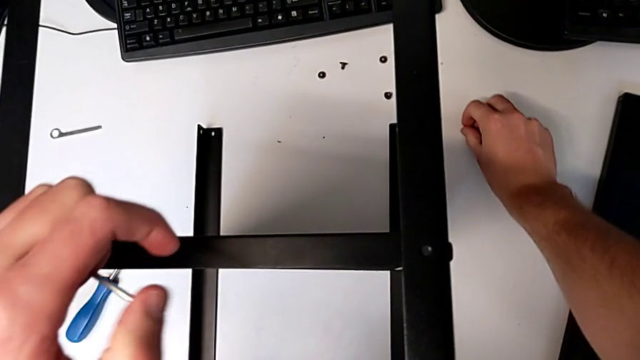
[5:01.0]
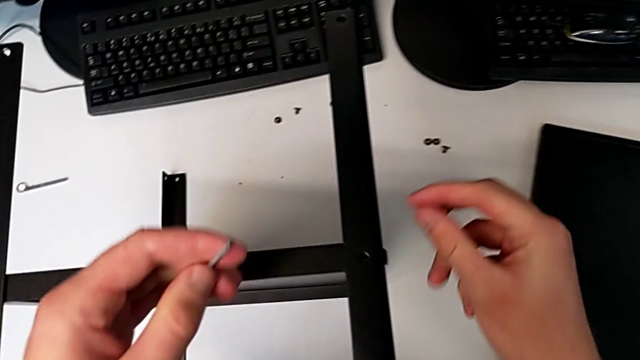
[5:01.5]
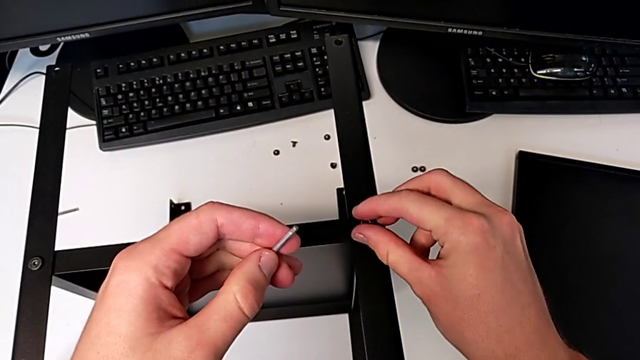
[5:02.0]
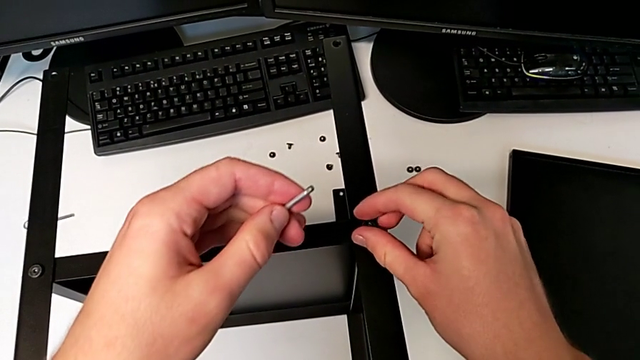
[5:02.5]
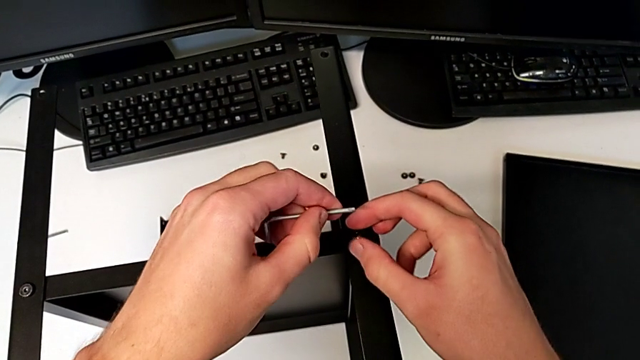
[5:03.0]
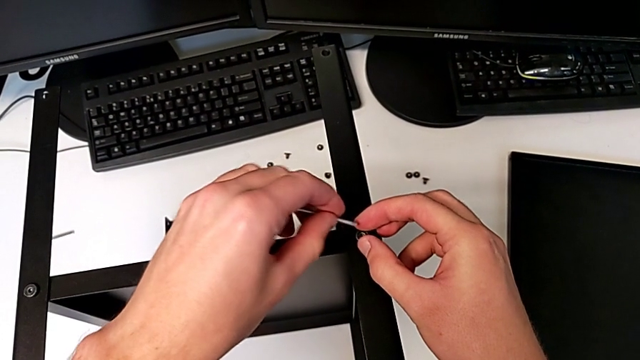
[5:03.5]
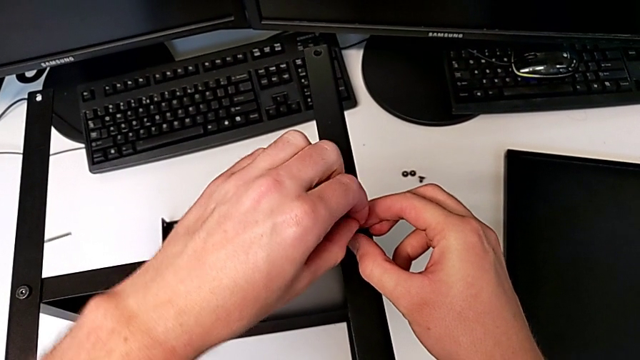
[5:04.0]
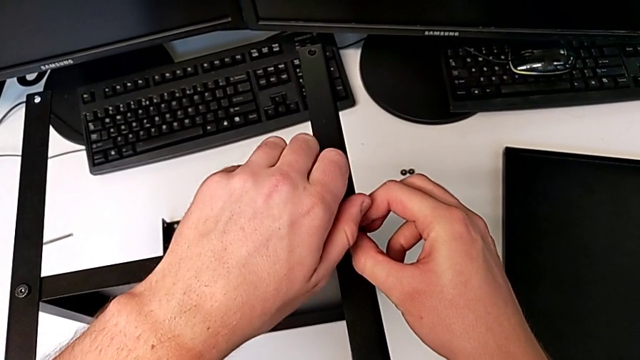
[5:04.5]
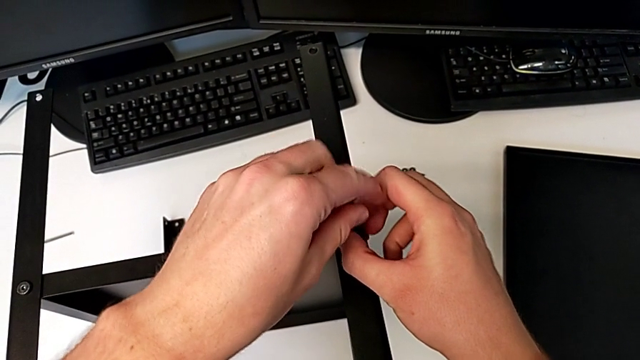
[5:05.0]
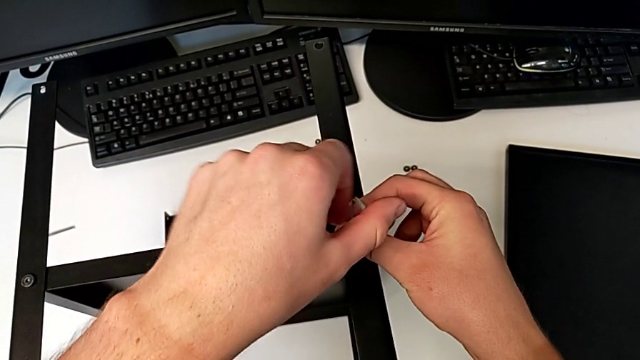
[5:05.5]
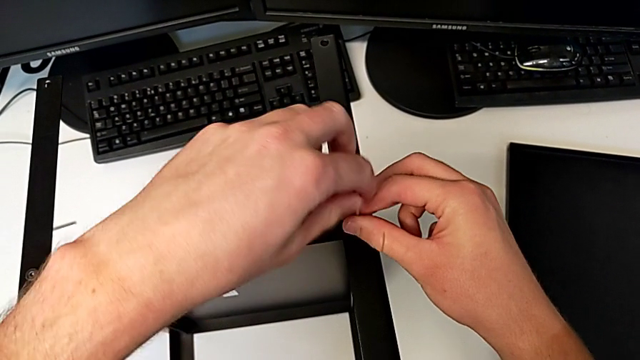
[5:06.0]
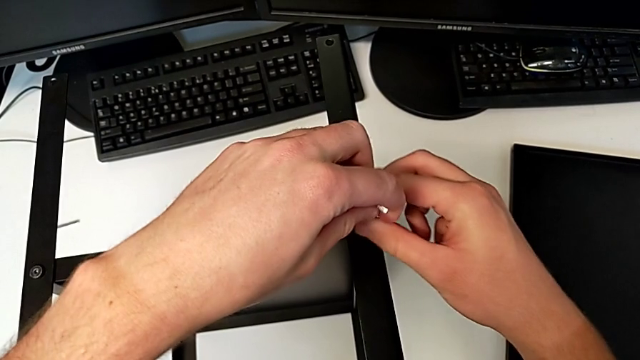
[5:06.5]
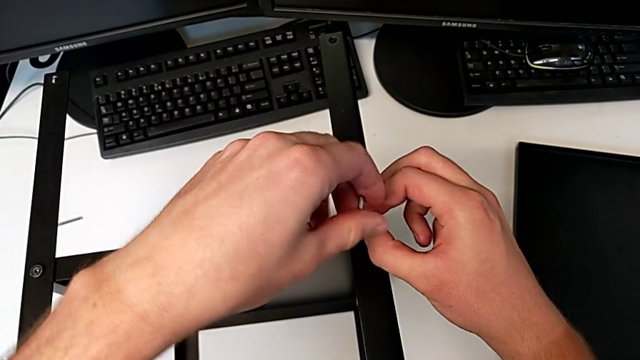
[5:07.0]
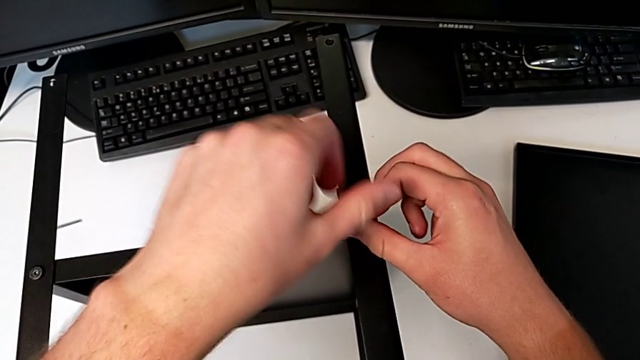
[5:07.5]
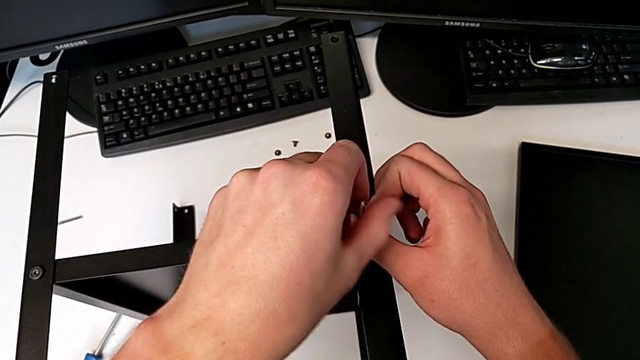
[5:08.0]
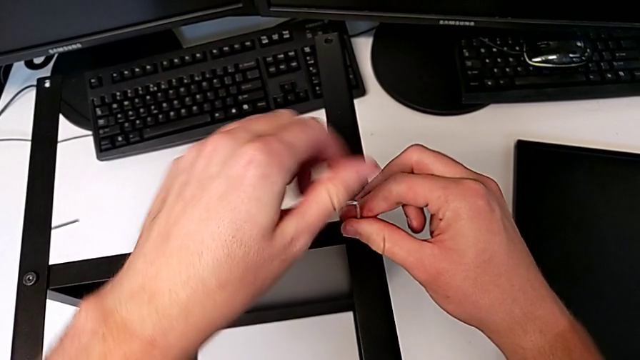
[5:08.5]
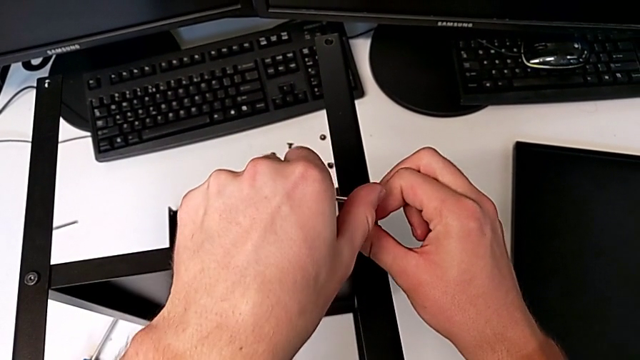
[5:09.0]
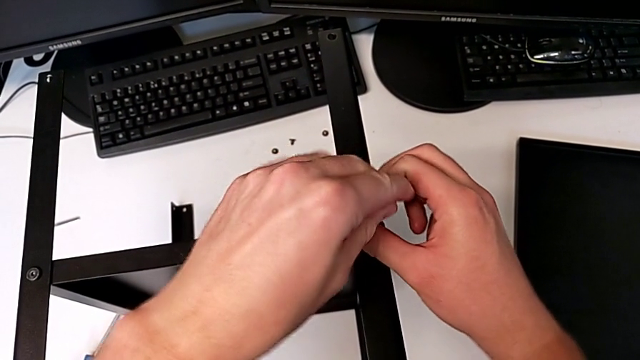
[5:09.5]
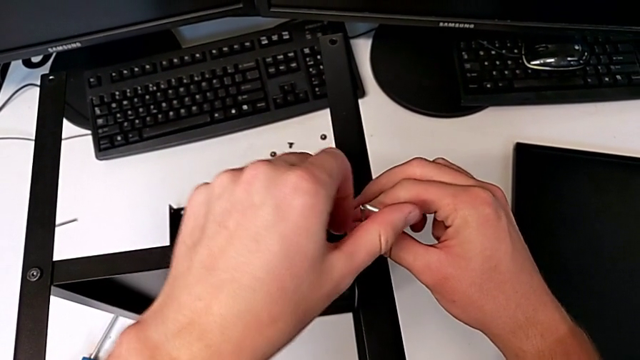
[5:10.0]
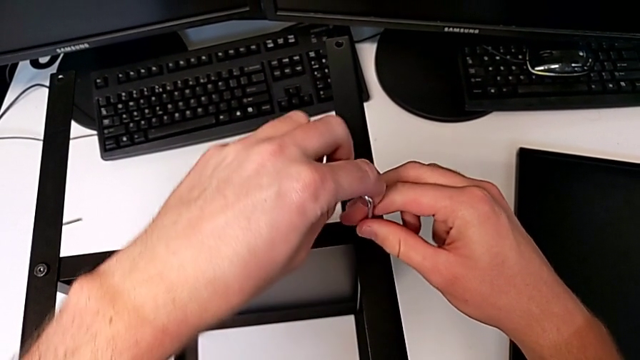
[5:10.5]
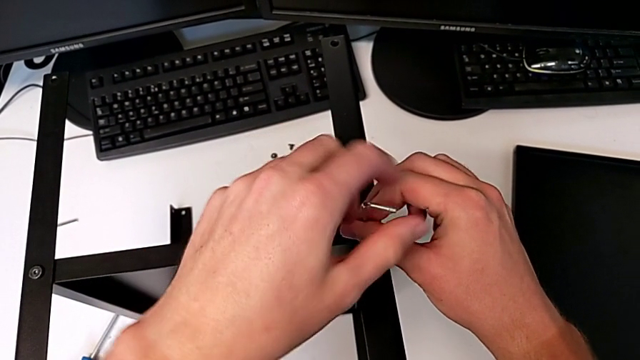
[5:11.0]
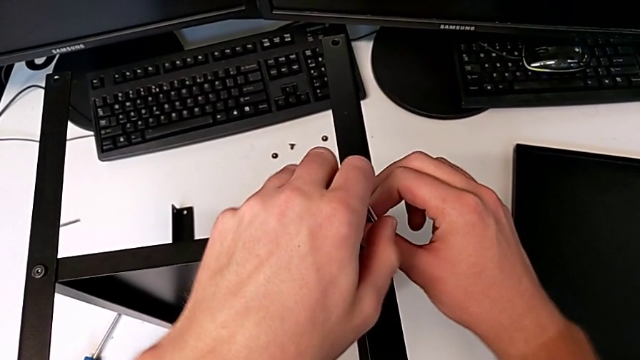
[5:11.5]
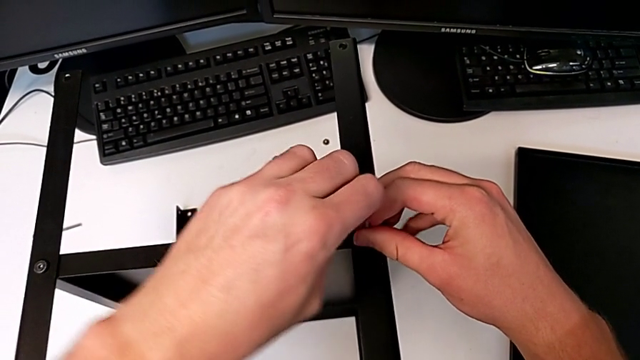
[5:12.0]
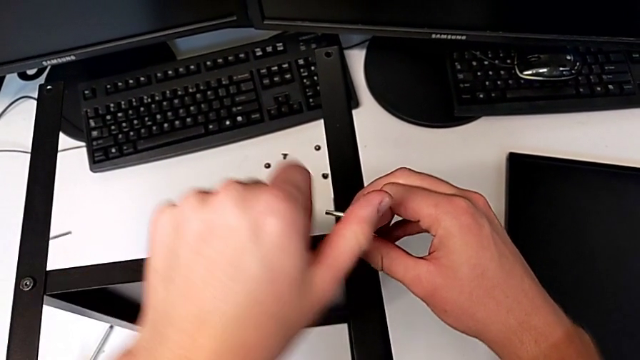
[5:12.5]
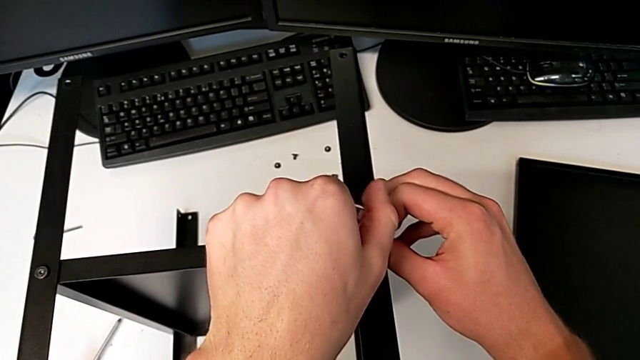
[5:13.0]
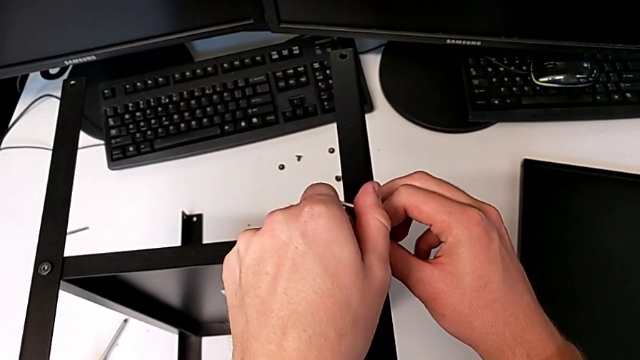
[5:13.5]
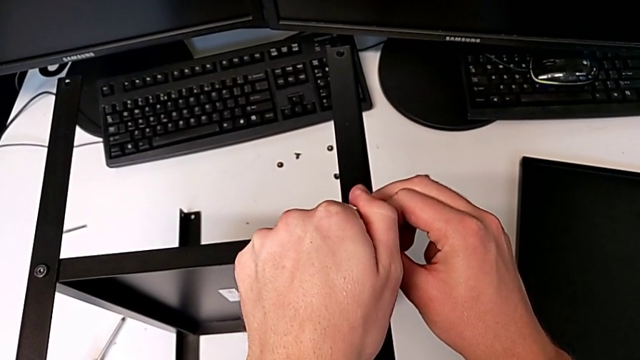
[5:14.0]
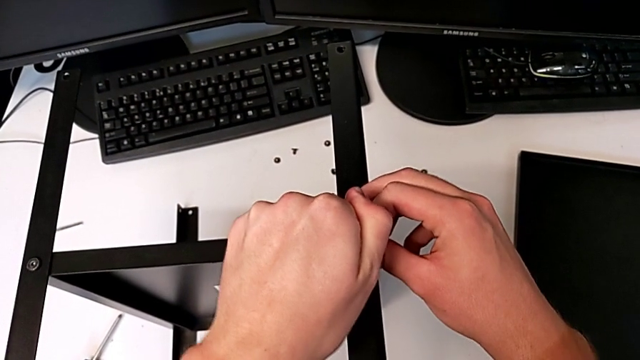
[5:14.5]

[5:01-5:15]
The camera wearer is assembling the fourth leg and shelf. They insert the hex socket head, insert the Allen wrench, screw the hex socket head and withdraw the Allen wrench.

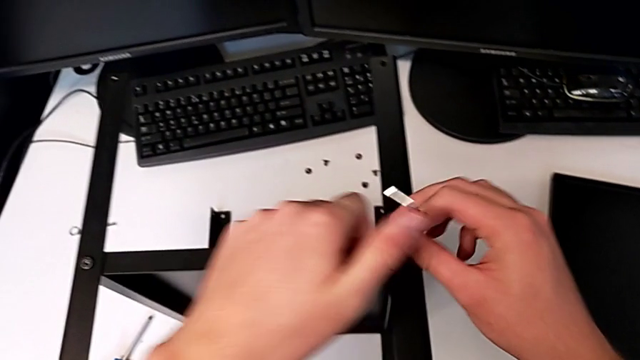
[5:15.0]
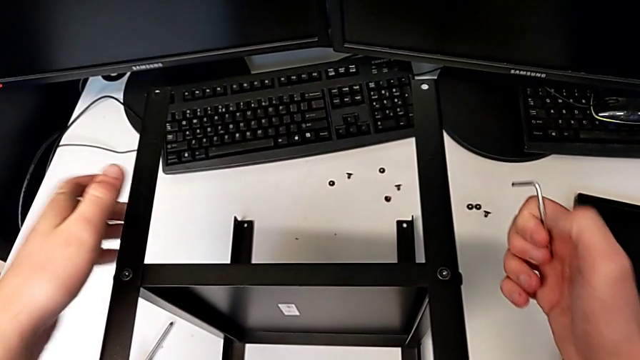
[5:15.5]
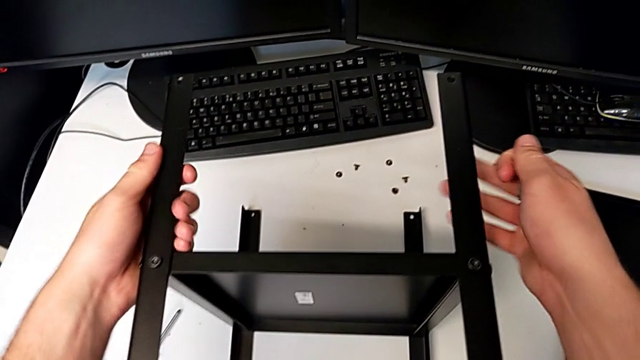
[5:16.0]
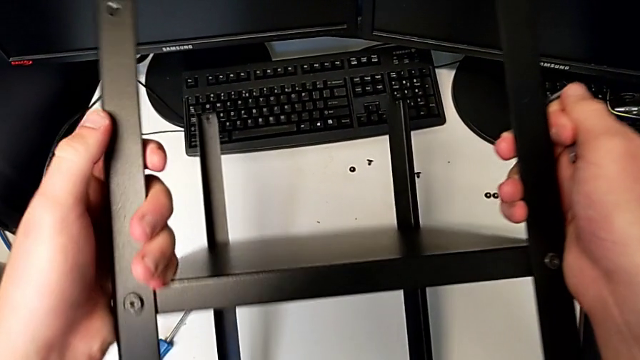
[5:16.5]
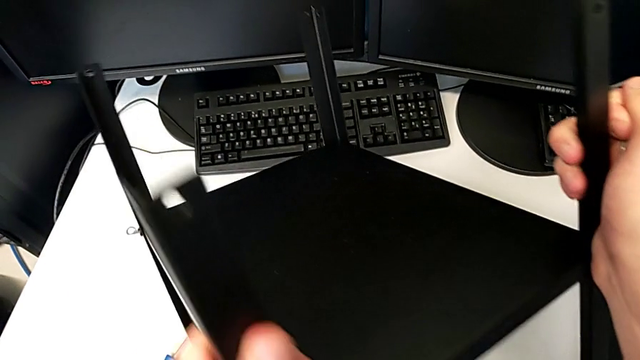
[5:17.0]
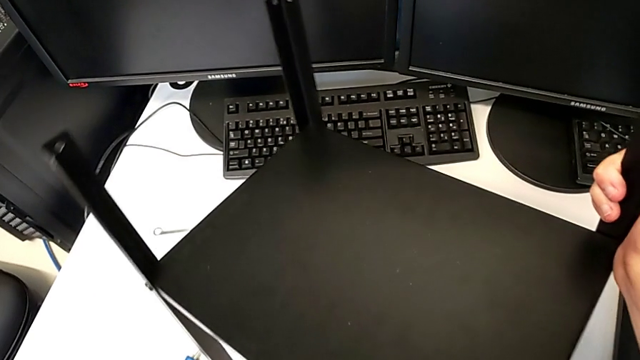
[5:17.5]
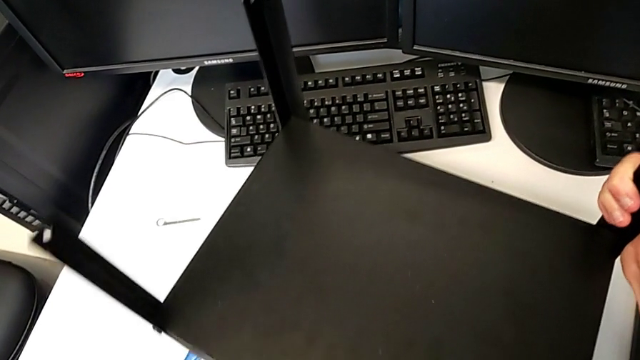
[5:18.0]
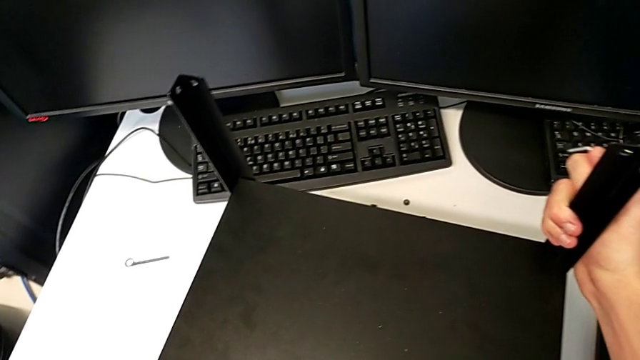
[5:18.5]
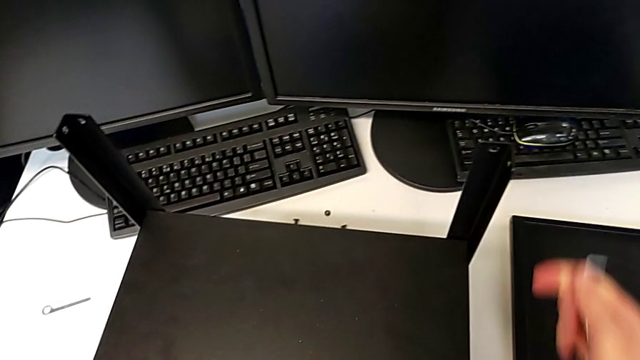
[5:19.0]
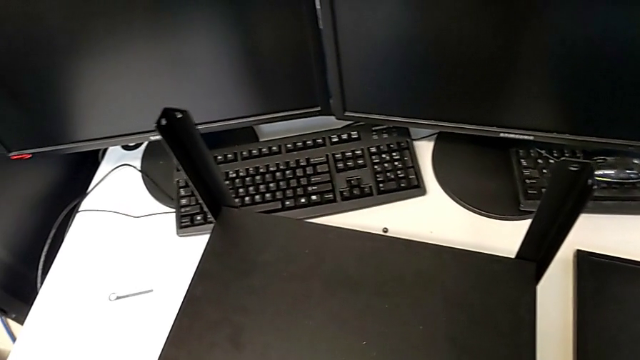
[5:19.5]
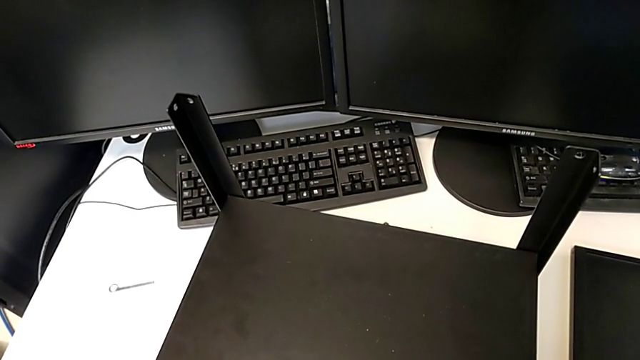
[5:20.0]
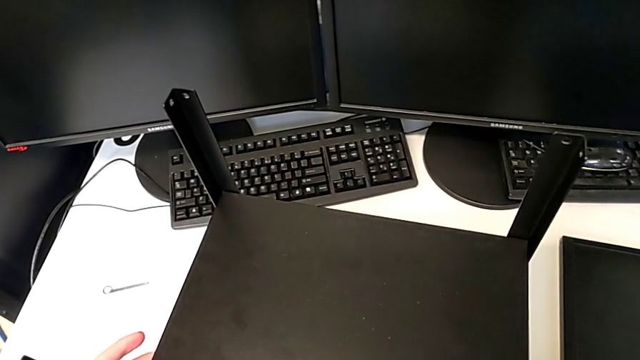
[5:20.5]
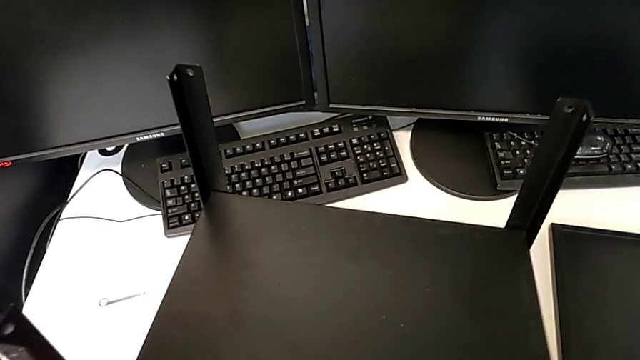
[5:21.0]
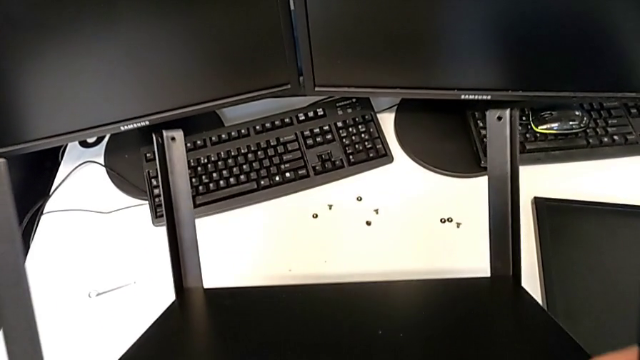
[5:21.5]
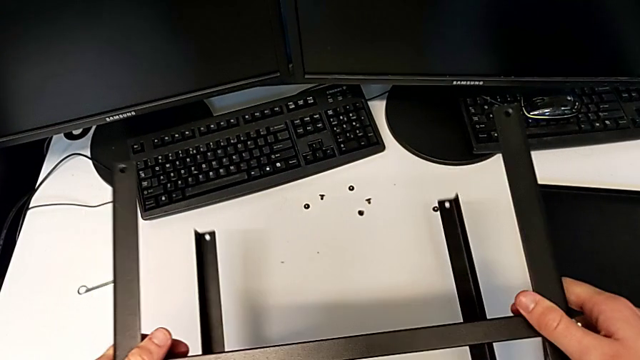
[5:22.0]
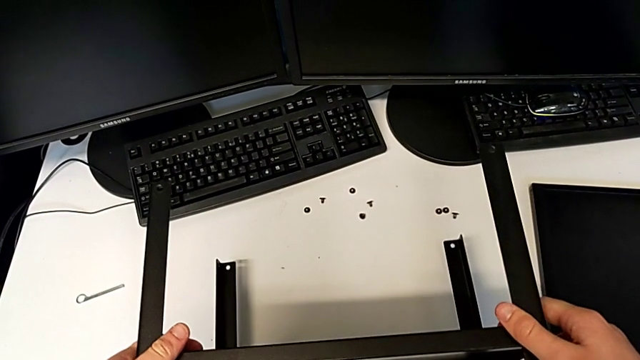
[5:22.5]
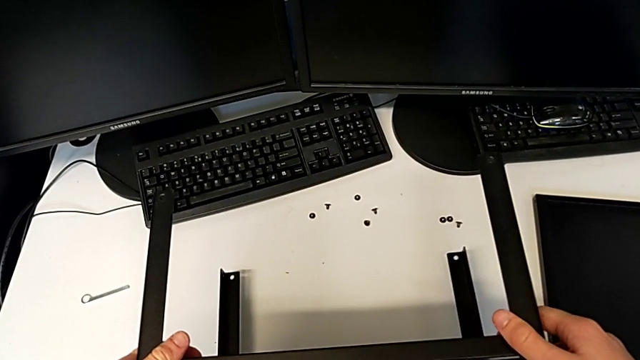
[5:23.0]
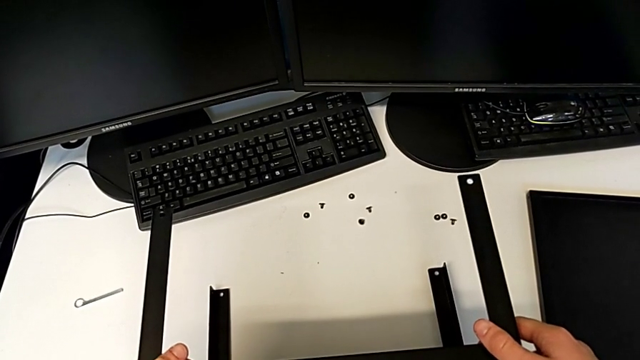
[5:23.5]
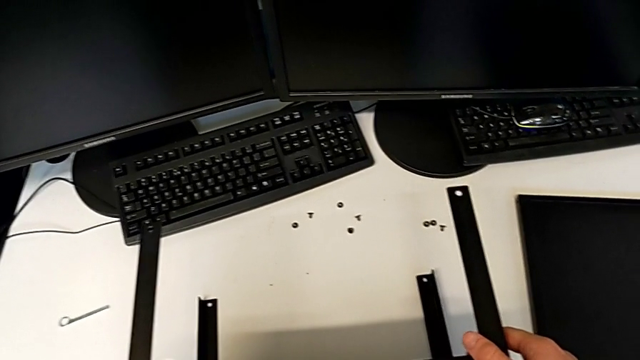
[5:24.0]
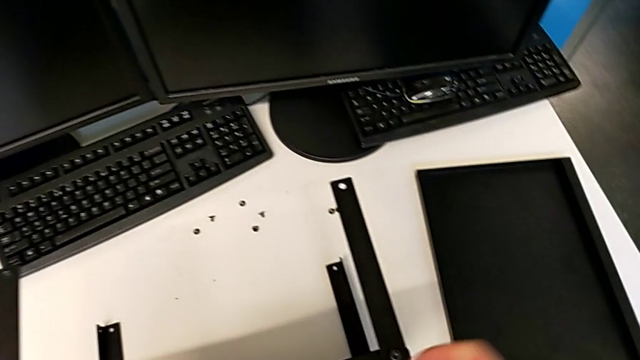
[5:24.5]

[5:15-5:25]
The camera wearer is assembling the top tray of the table with the legs. They wrongly rotate the nightstand, rotate it and place the nightstand.
